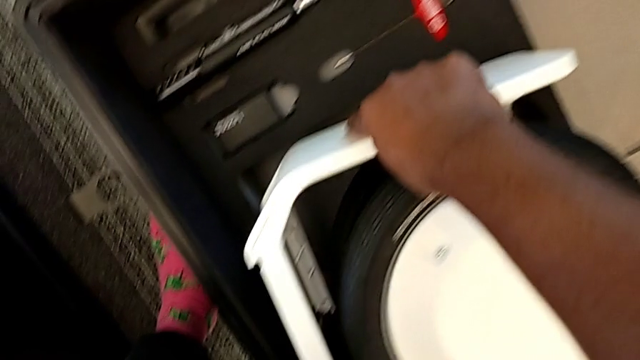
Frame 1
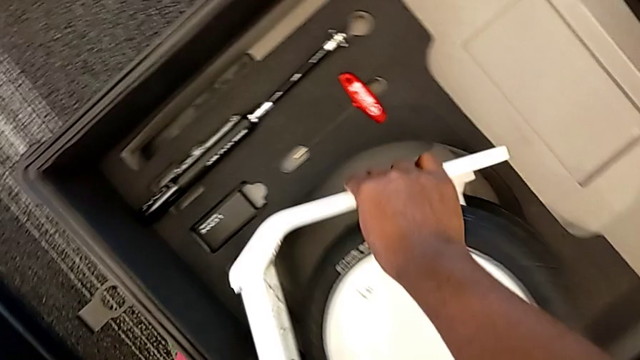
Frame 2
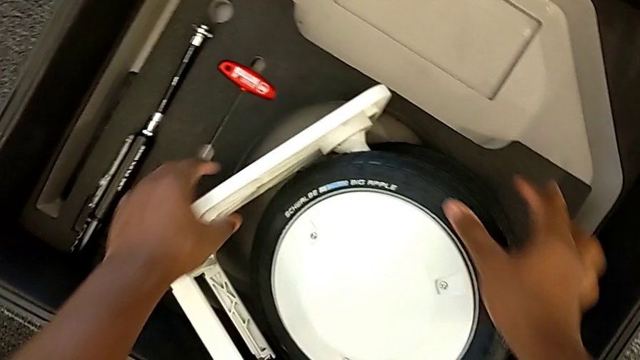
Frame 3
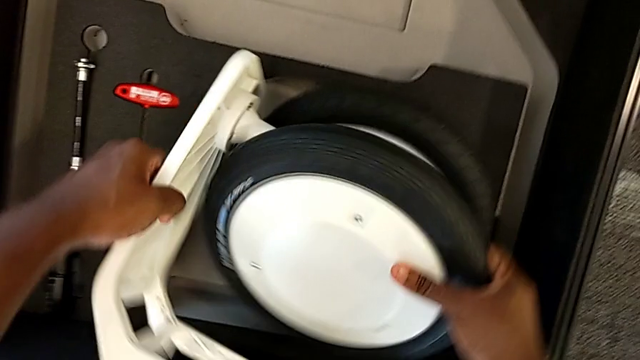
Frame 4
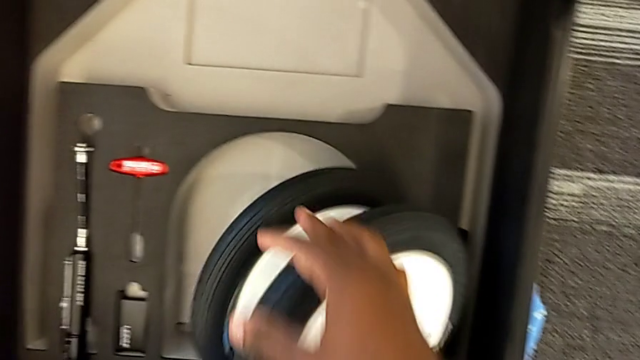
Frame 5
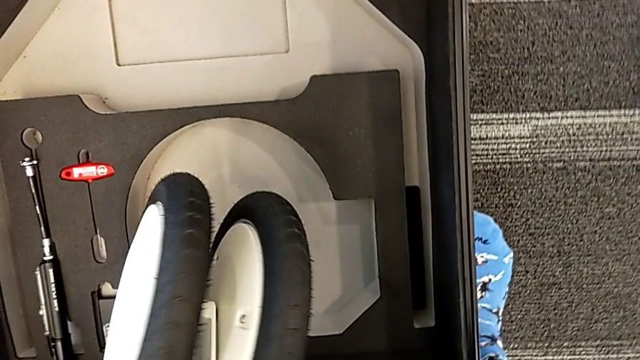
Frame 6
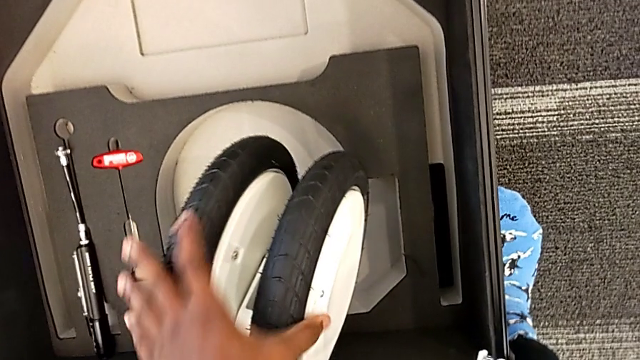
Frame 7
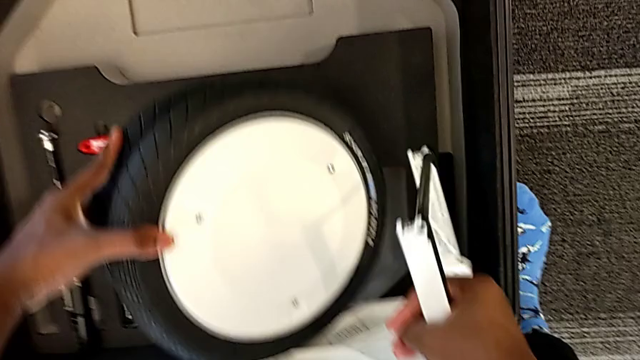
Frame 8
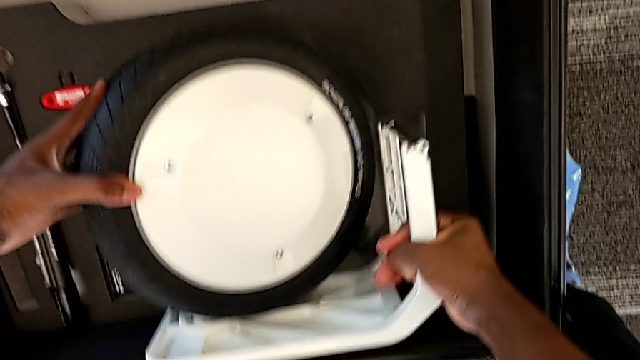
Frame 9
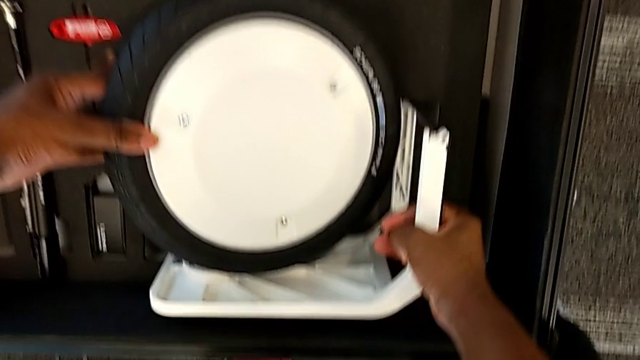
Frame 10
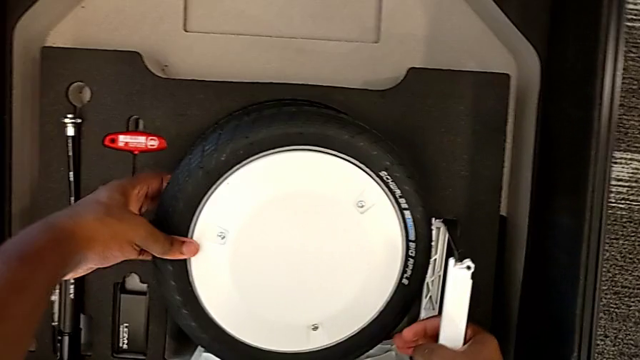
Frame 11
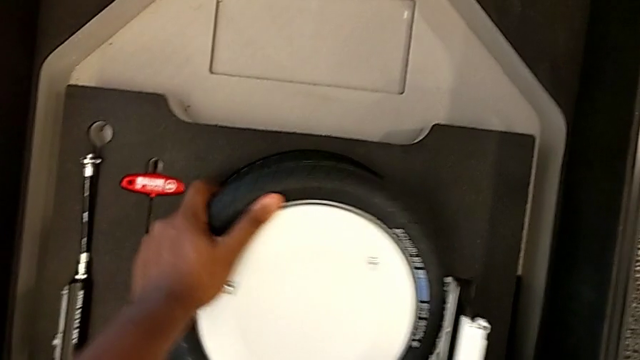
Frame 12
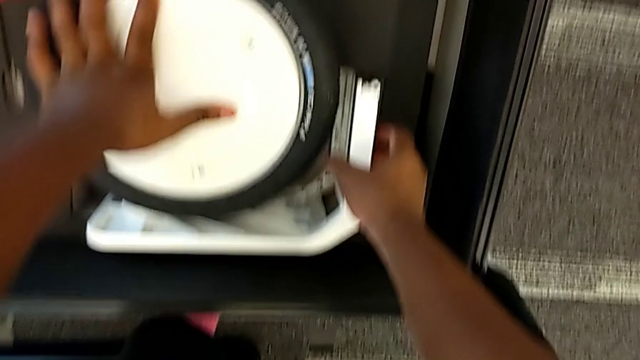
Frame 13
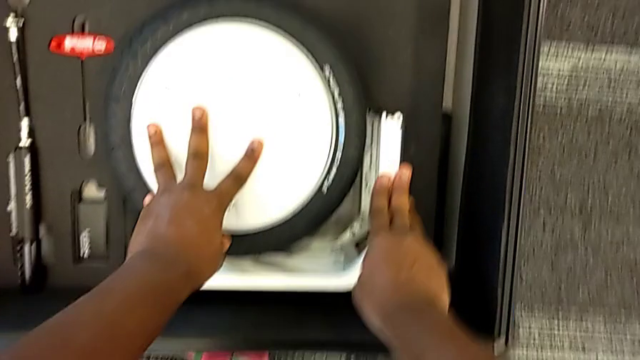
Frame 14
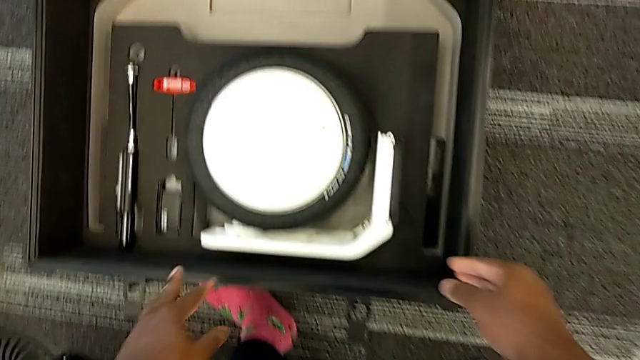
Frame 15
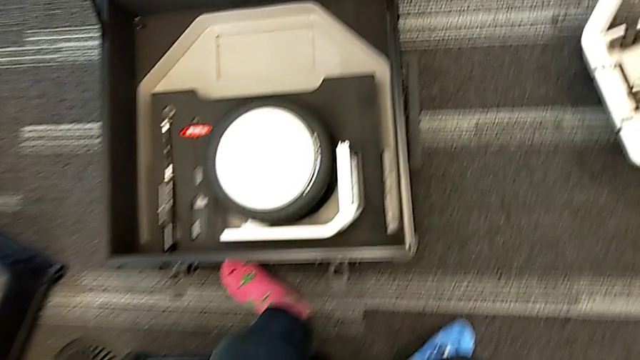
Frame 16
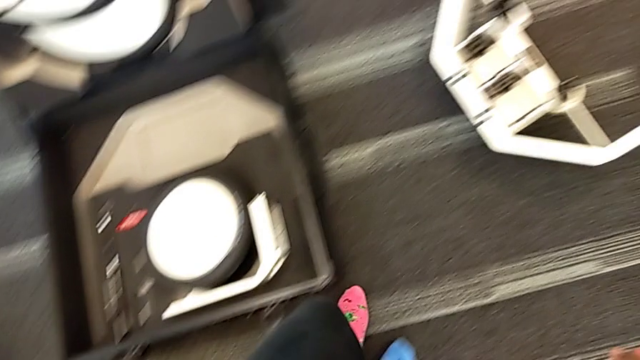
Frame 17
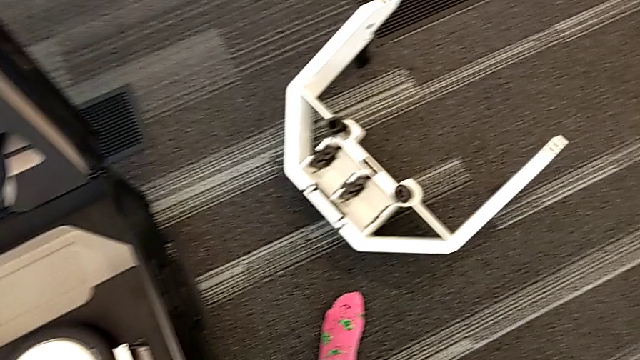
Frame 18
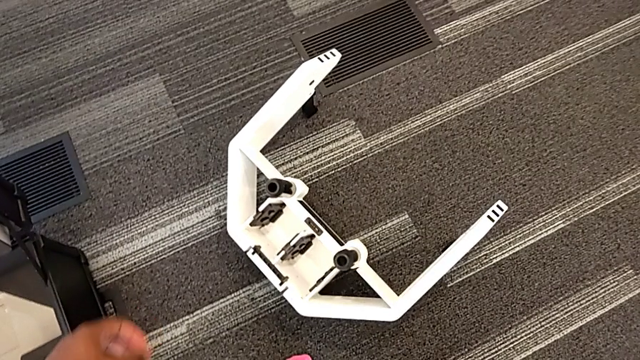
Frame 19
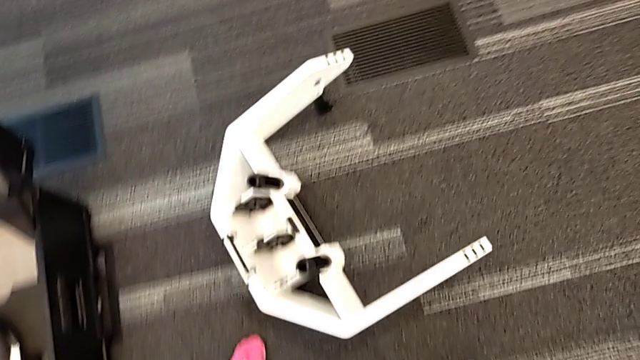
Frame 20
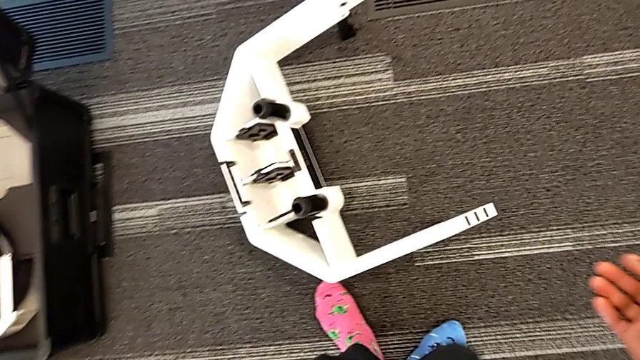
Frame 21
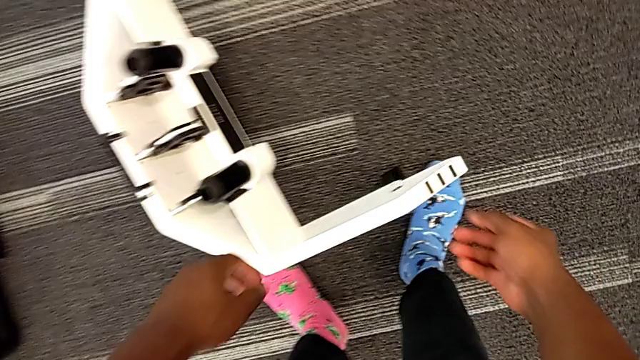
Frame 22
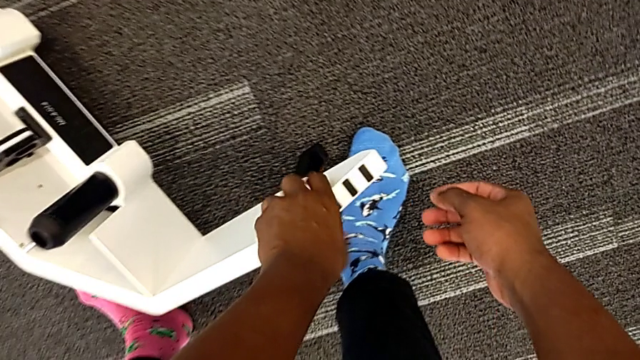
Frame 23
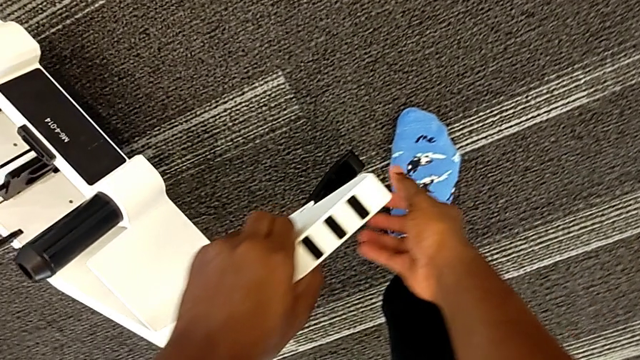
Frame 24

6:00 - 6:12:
The camera wearer is disassembling the wheels from the wheel unit. They rotate the wheel, insert it and grab it.

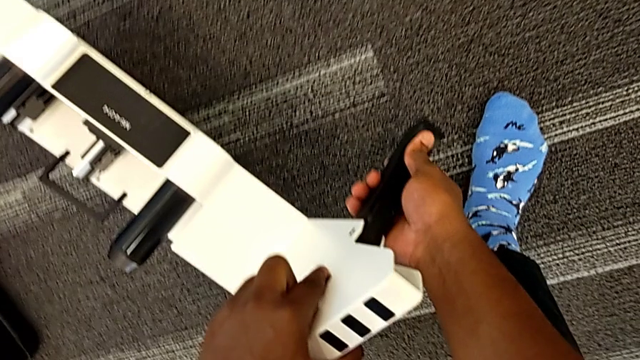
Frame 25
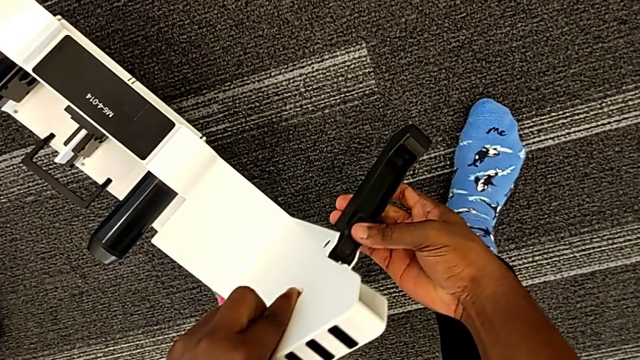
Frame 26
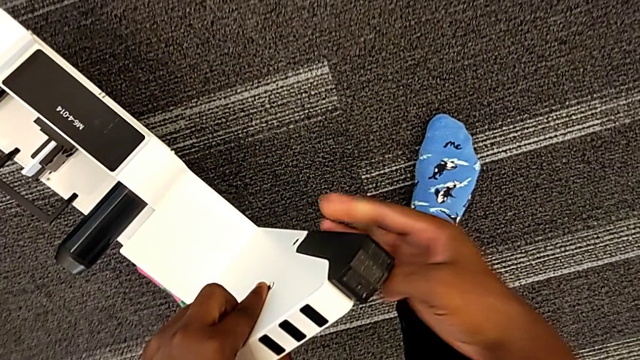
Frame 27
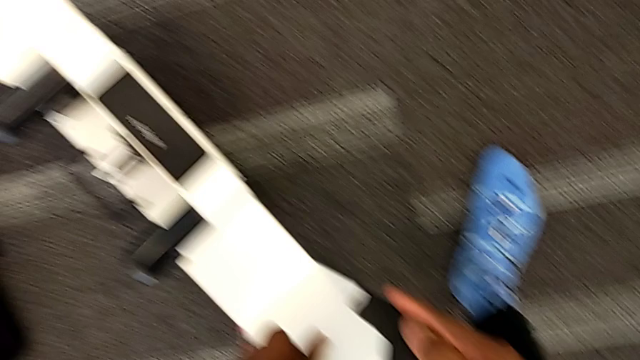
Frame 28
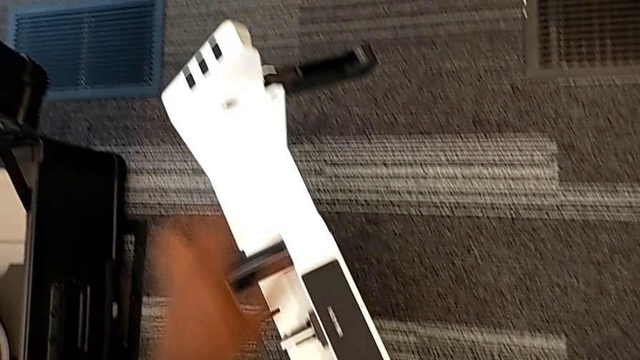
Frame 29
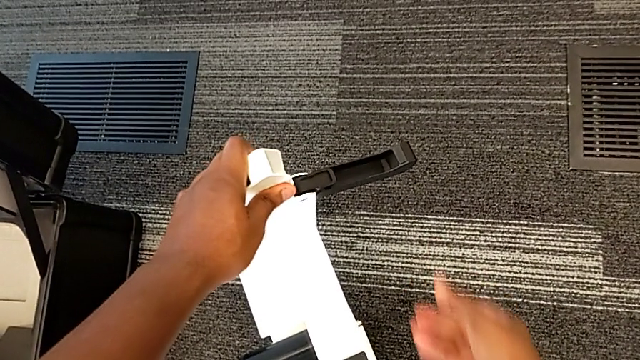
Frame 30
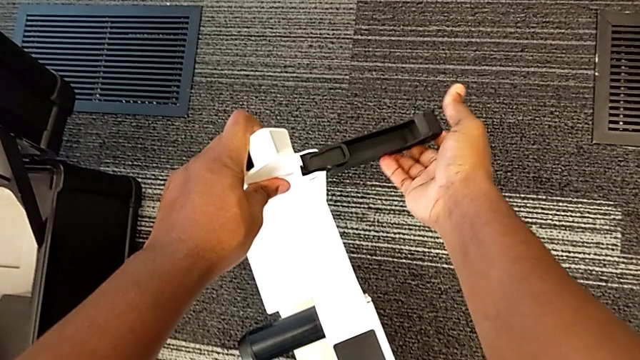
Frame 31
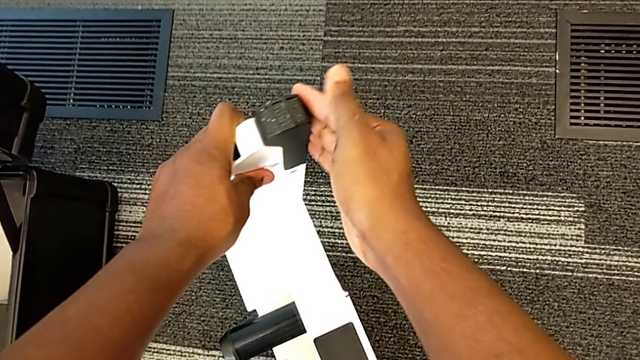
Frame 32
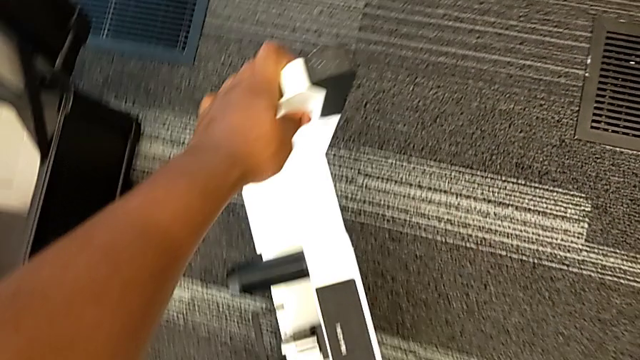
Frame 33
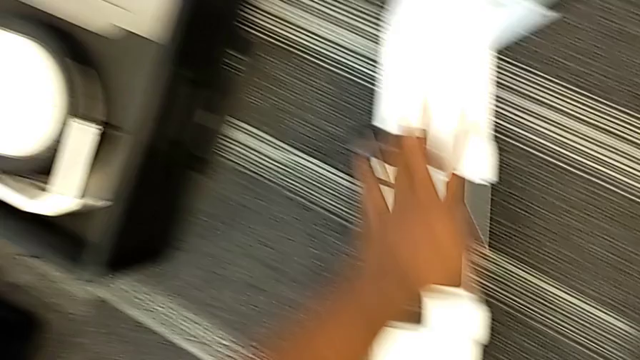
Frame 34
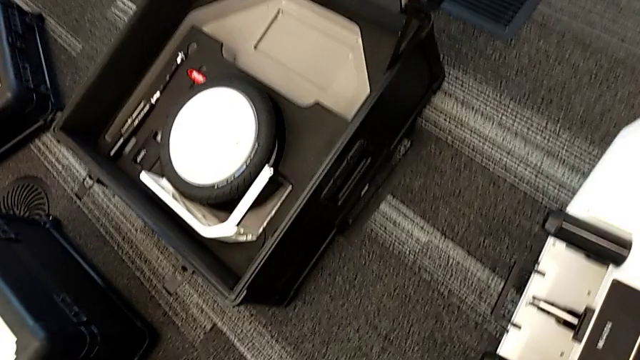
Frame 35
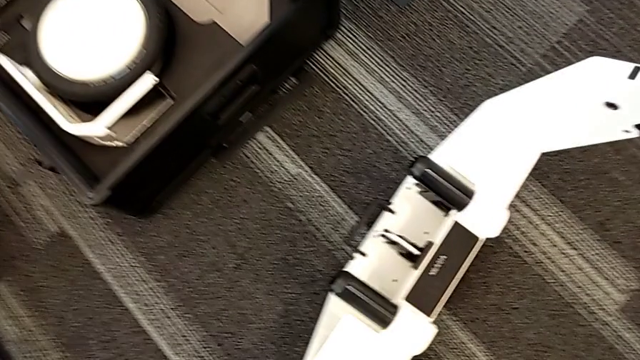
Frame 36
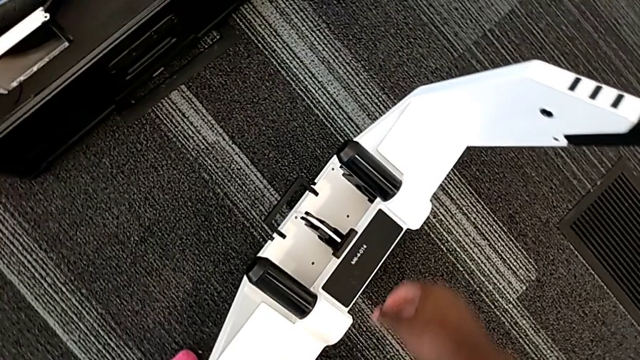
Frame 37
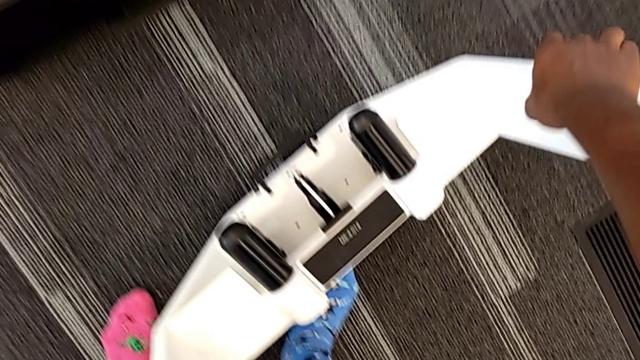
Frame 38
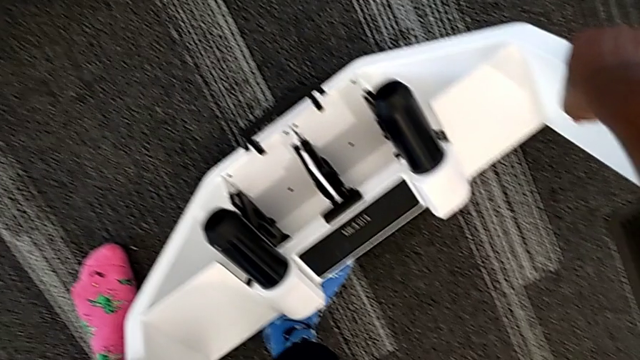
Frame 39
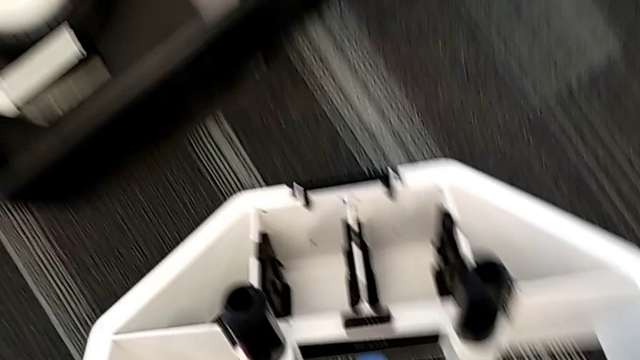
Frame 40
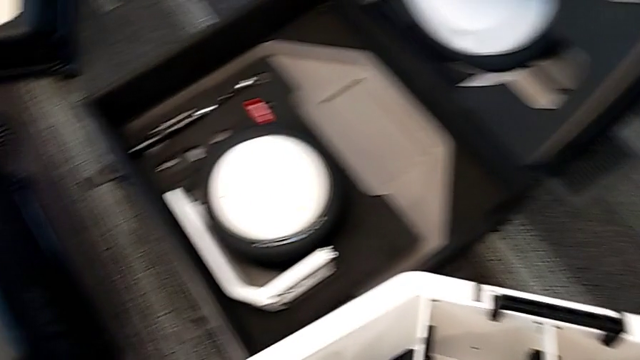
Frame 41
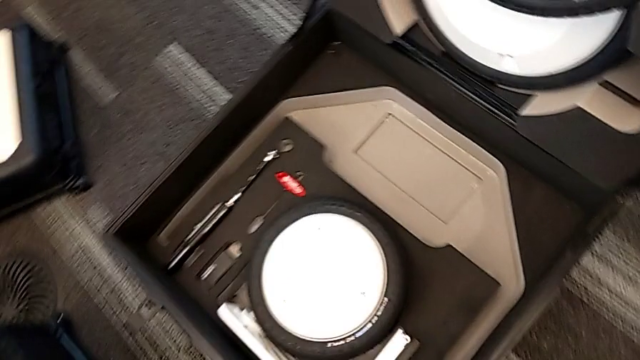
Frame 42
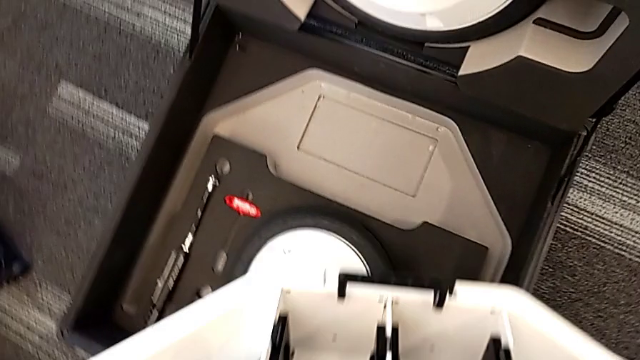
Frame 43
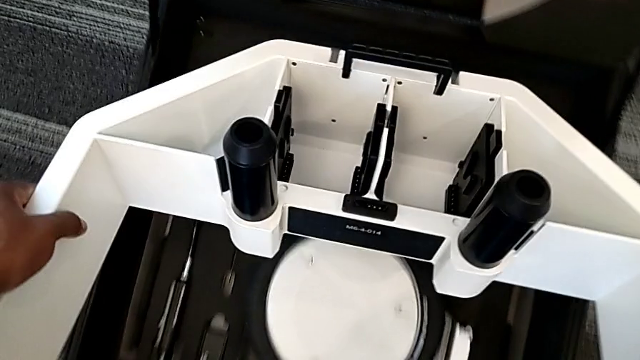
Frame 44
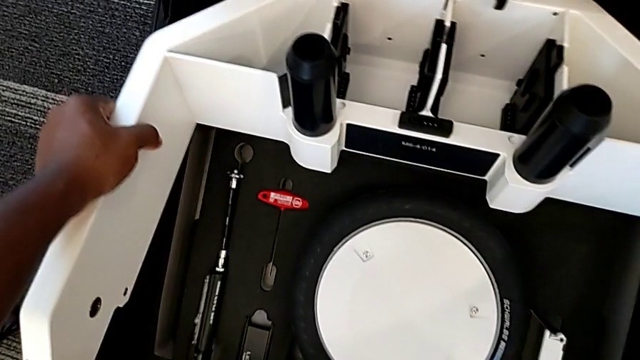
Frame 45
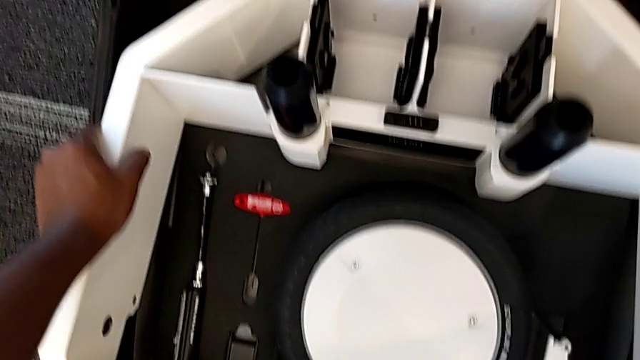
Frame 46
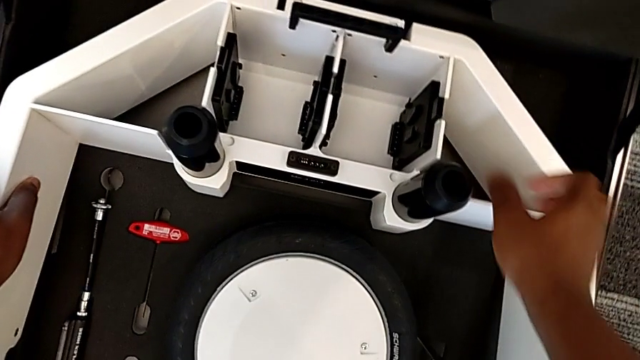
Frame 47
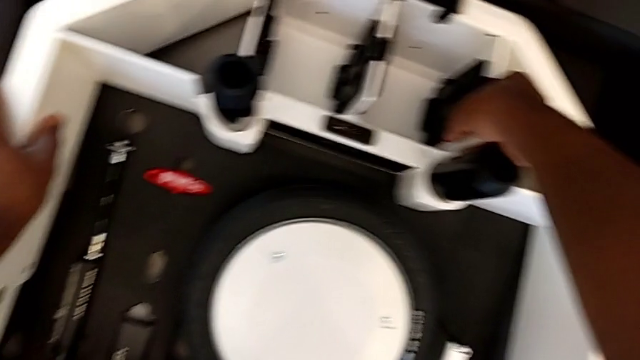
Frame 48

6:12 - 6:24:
The camera wearer is disassembling the wheels from the wheel unit. They close the kickstand, grab the wheel, lift it and begin to insert it.
